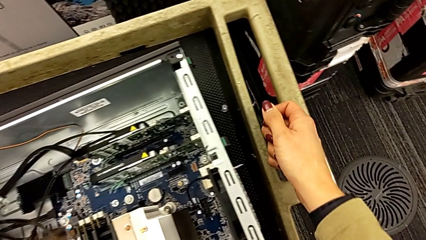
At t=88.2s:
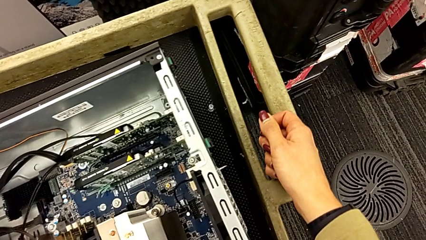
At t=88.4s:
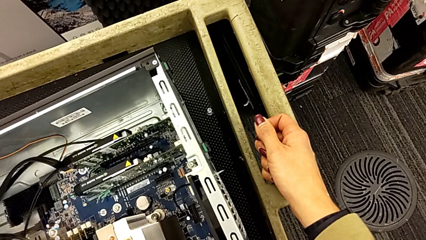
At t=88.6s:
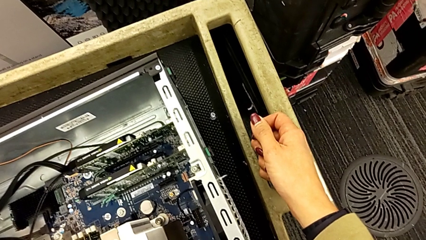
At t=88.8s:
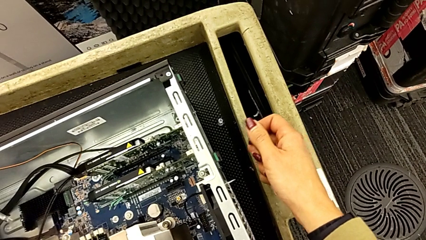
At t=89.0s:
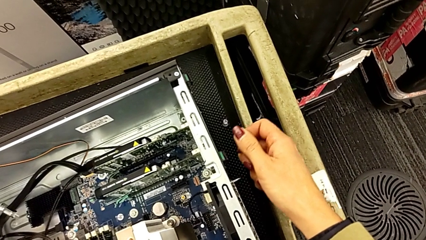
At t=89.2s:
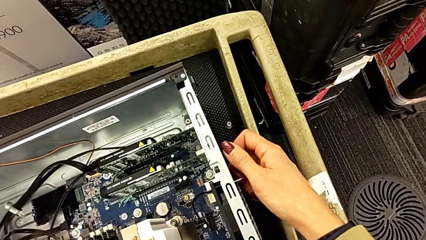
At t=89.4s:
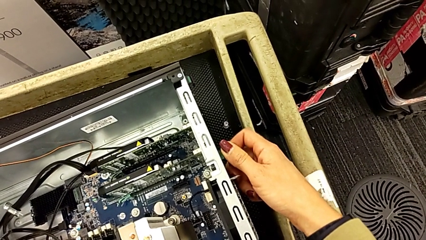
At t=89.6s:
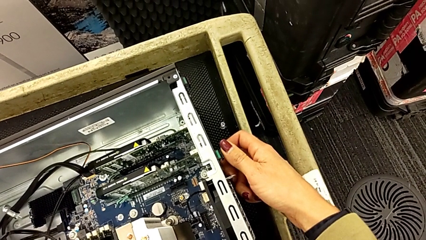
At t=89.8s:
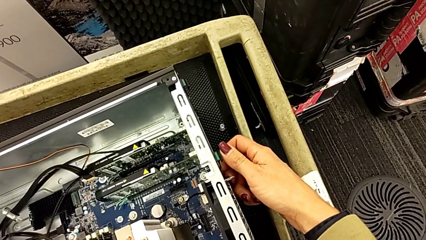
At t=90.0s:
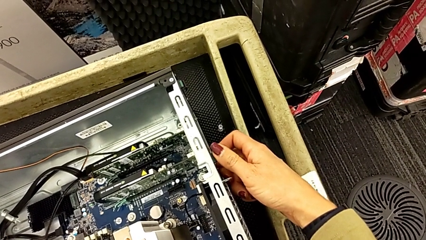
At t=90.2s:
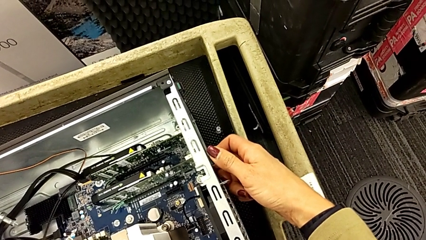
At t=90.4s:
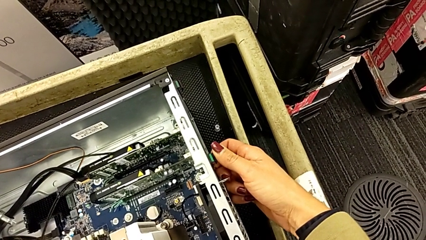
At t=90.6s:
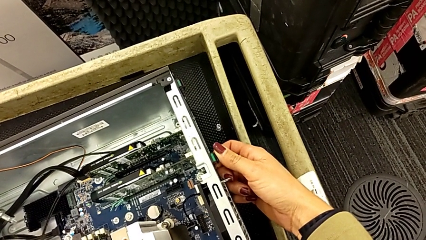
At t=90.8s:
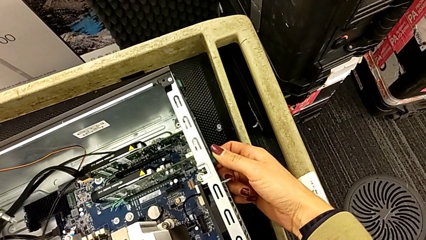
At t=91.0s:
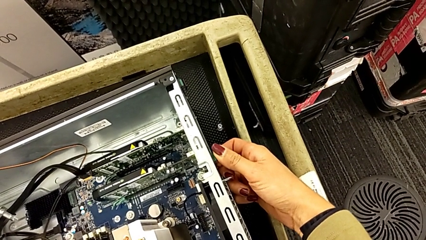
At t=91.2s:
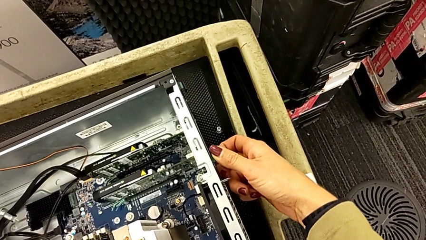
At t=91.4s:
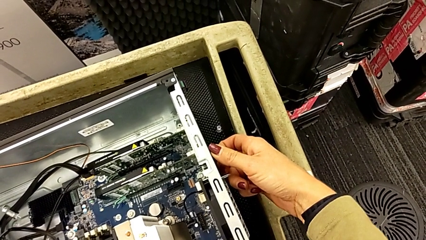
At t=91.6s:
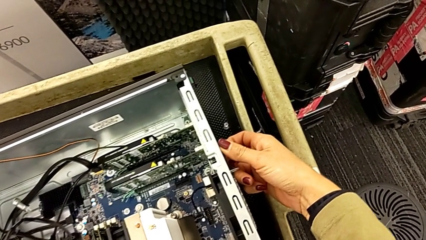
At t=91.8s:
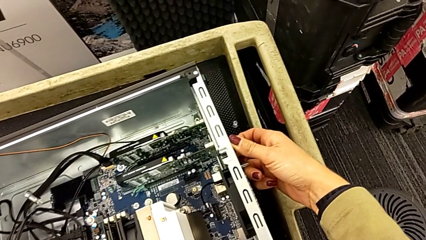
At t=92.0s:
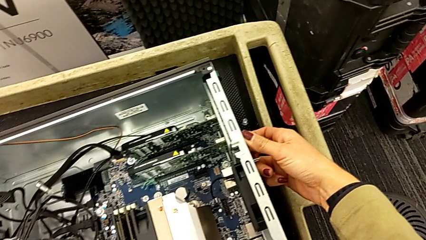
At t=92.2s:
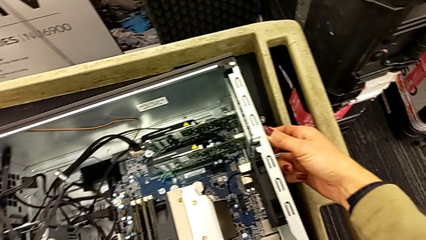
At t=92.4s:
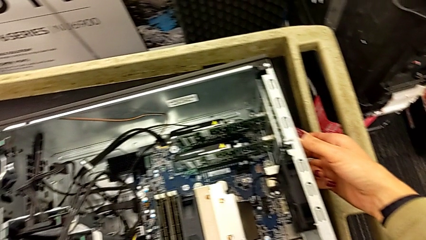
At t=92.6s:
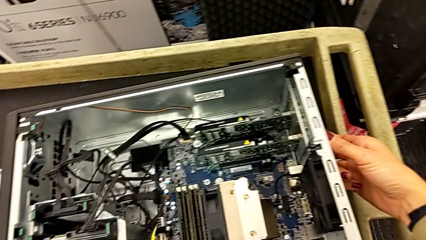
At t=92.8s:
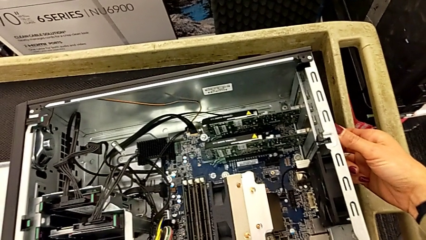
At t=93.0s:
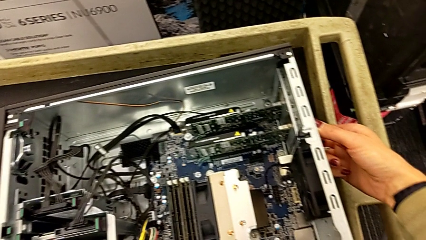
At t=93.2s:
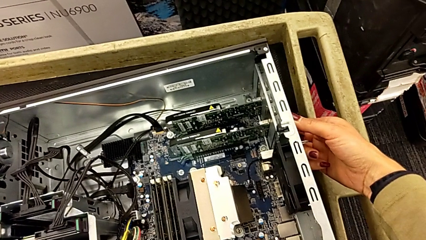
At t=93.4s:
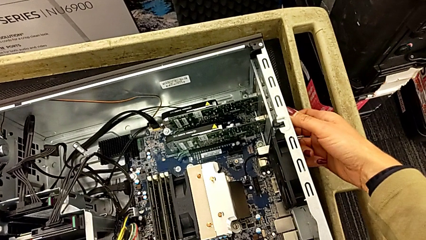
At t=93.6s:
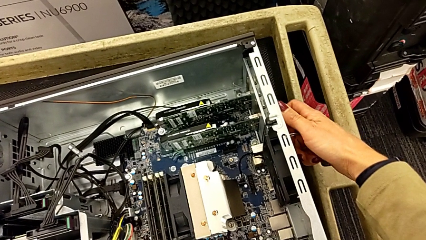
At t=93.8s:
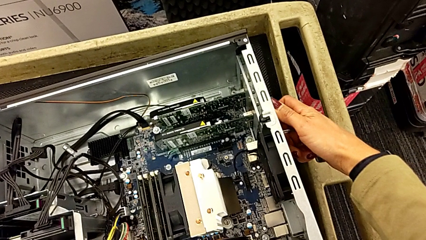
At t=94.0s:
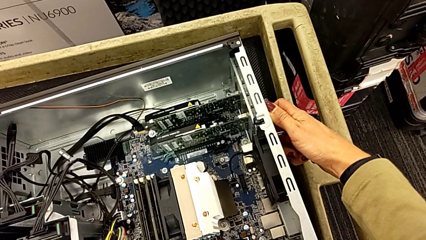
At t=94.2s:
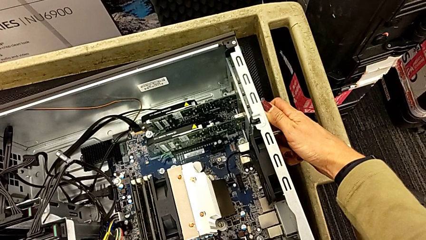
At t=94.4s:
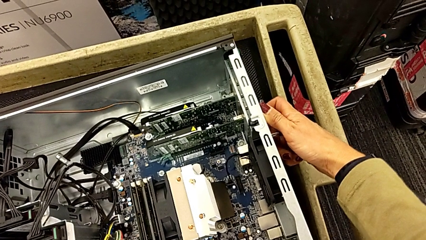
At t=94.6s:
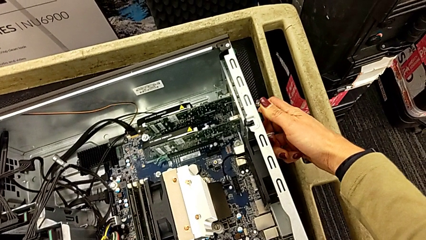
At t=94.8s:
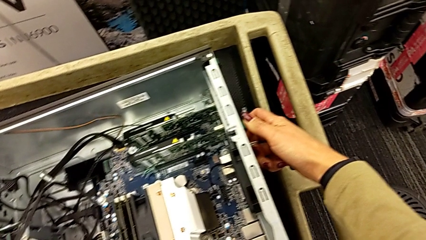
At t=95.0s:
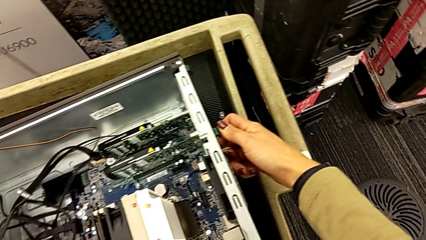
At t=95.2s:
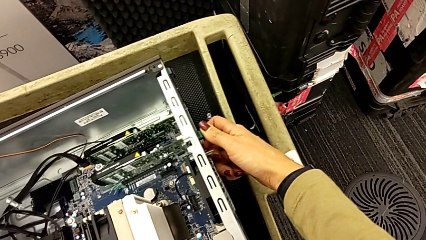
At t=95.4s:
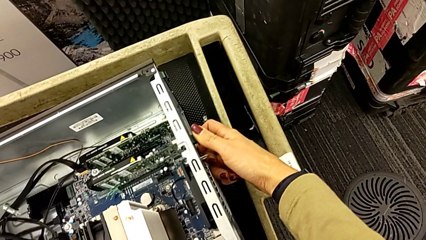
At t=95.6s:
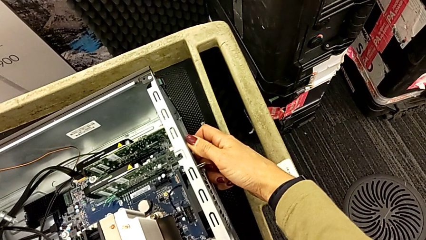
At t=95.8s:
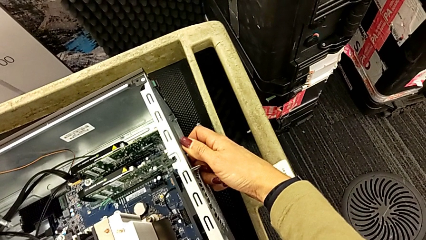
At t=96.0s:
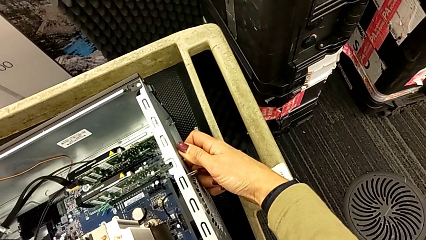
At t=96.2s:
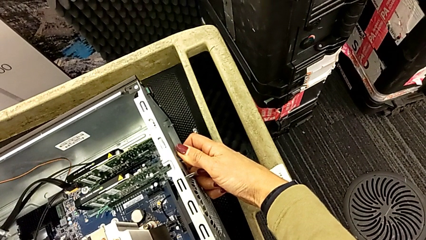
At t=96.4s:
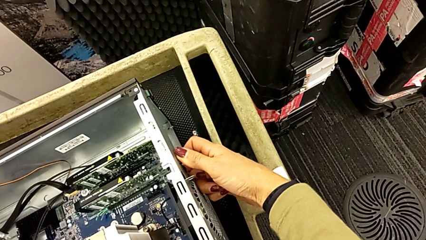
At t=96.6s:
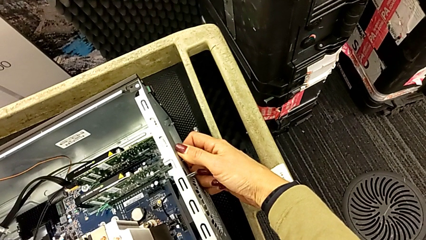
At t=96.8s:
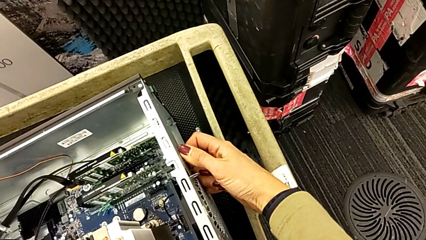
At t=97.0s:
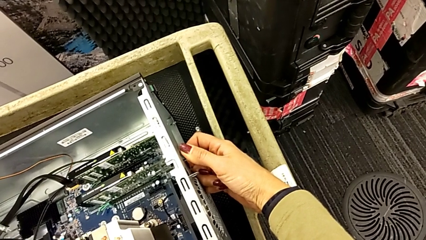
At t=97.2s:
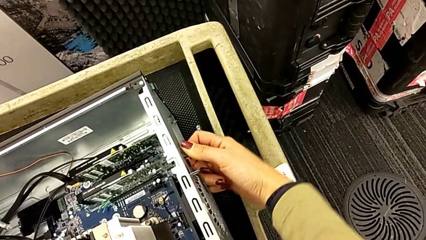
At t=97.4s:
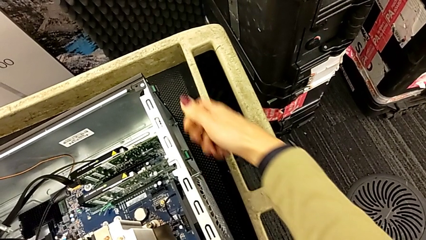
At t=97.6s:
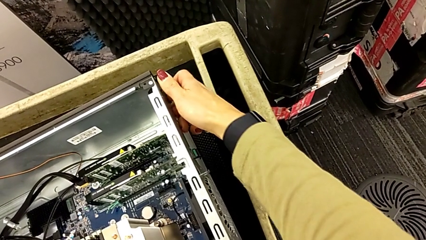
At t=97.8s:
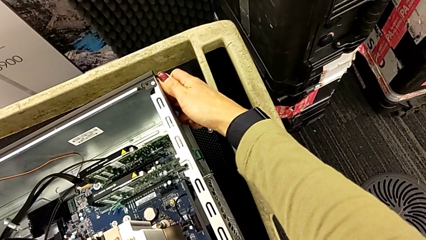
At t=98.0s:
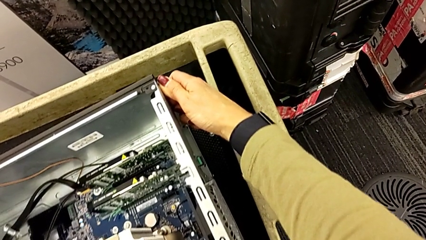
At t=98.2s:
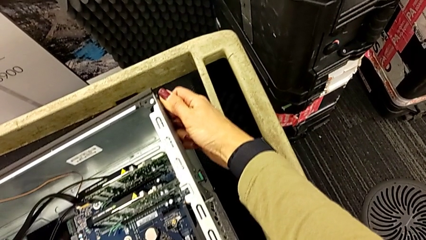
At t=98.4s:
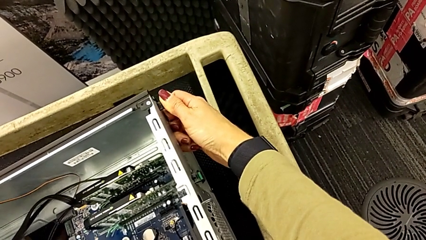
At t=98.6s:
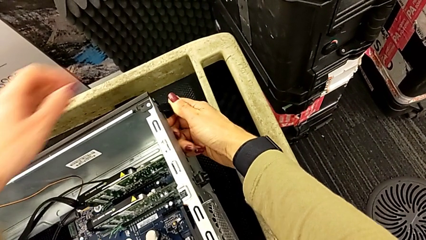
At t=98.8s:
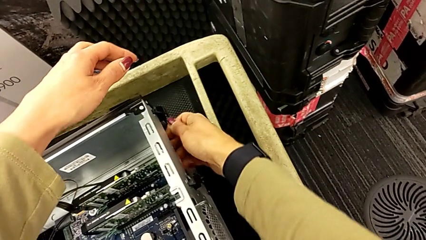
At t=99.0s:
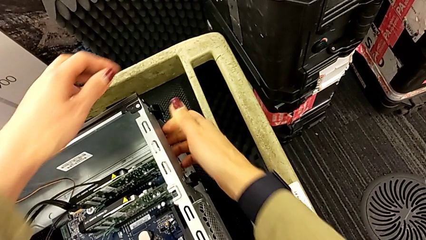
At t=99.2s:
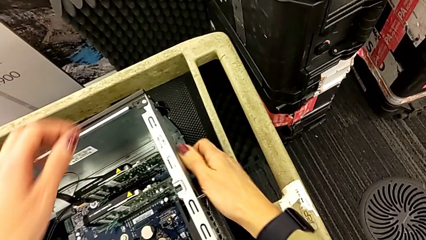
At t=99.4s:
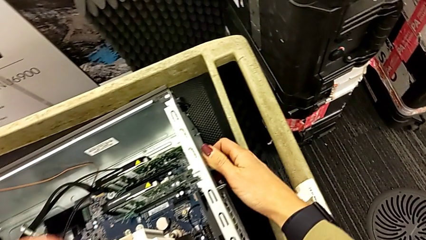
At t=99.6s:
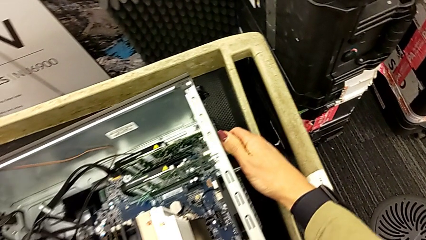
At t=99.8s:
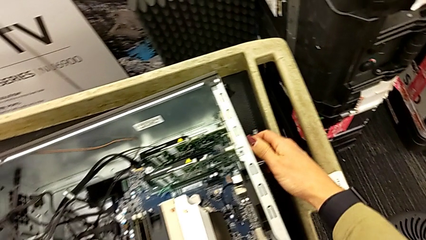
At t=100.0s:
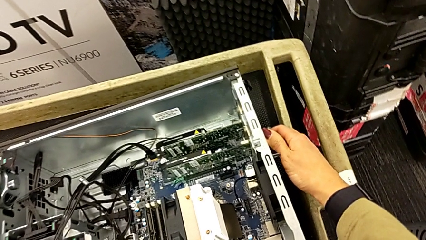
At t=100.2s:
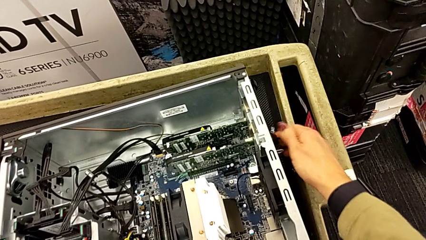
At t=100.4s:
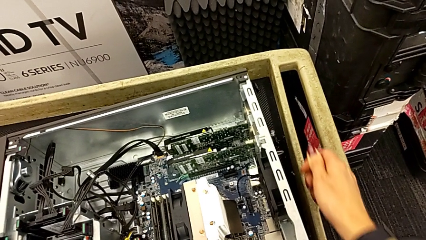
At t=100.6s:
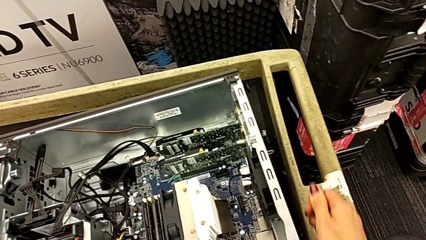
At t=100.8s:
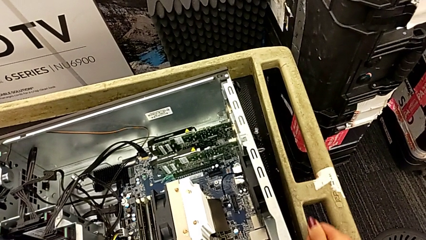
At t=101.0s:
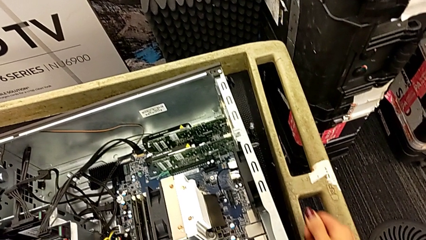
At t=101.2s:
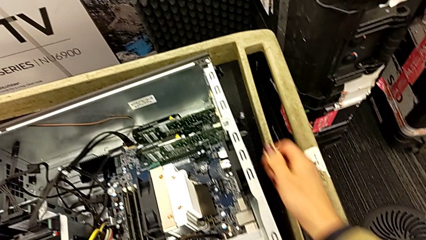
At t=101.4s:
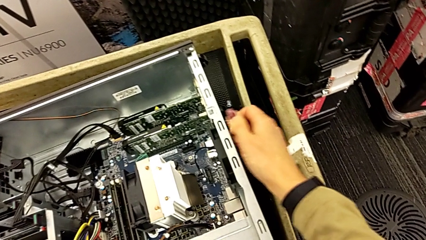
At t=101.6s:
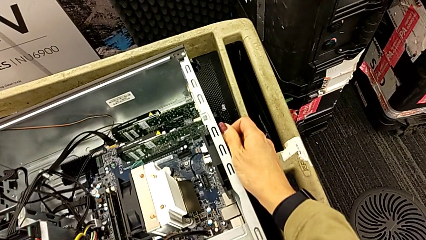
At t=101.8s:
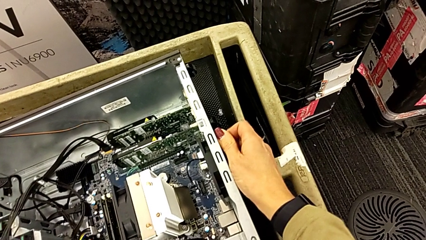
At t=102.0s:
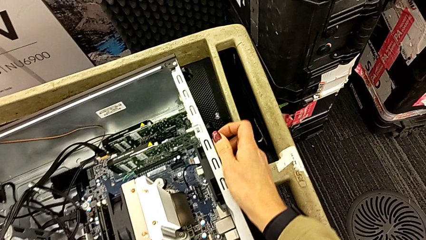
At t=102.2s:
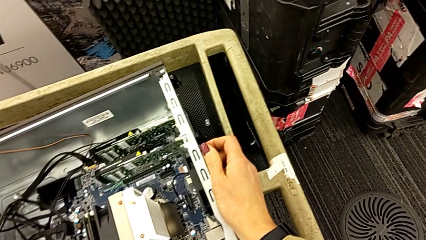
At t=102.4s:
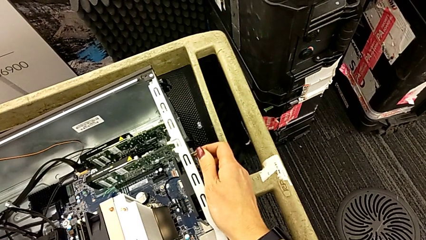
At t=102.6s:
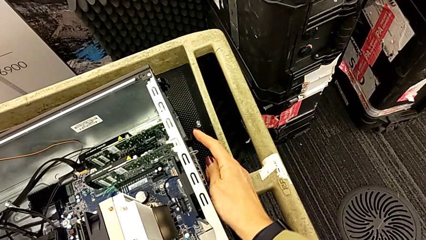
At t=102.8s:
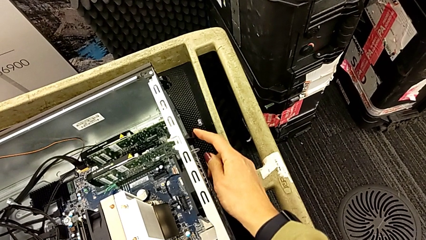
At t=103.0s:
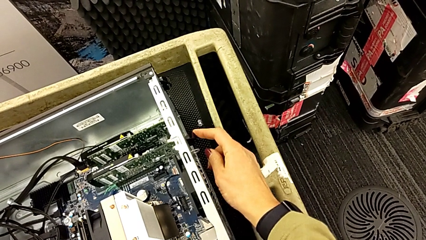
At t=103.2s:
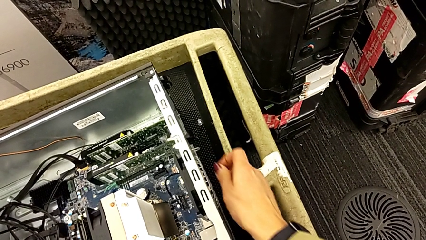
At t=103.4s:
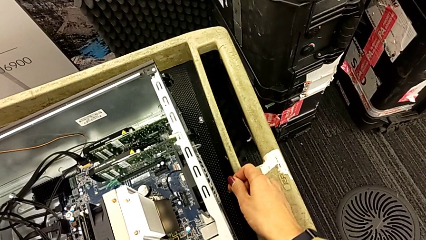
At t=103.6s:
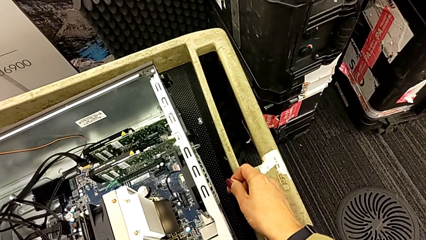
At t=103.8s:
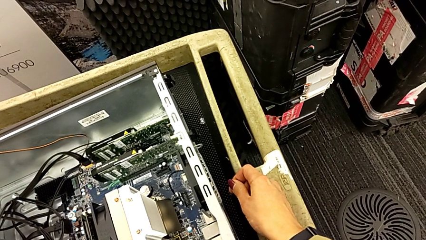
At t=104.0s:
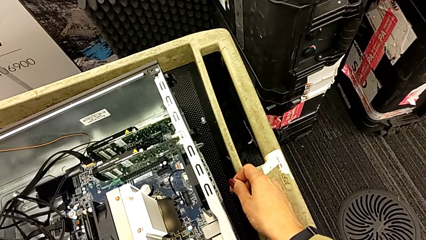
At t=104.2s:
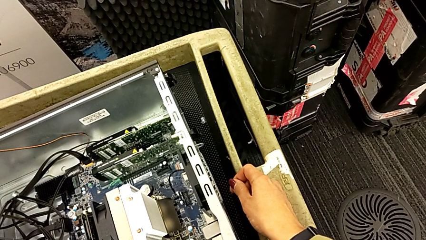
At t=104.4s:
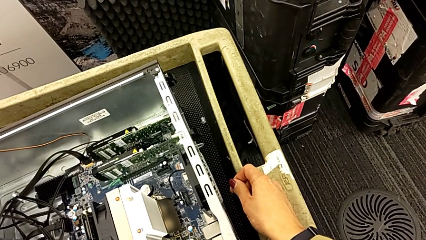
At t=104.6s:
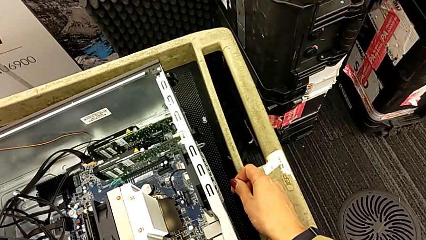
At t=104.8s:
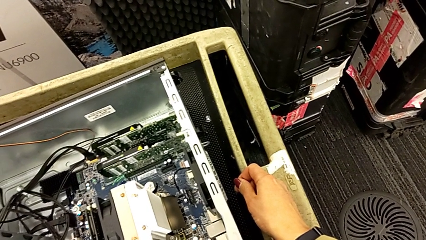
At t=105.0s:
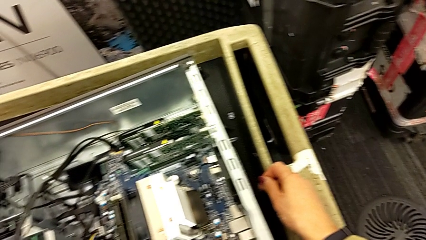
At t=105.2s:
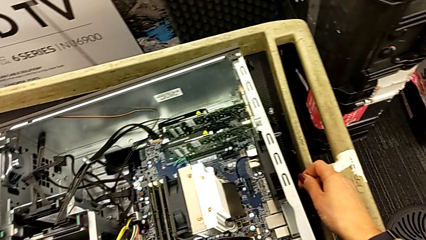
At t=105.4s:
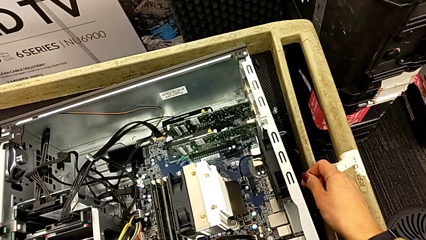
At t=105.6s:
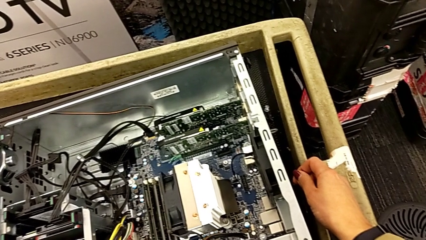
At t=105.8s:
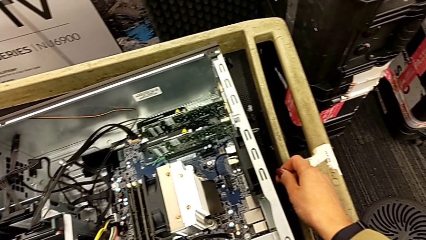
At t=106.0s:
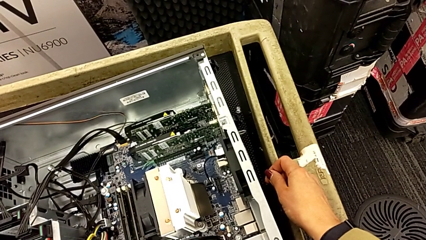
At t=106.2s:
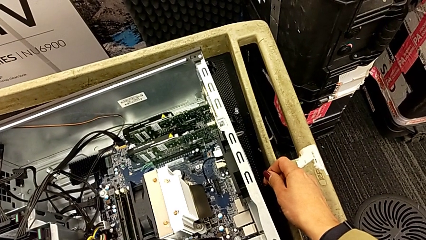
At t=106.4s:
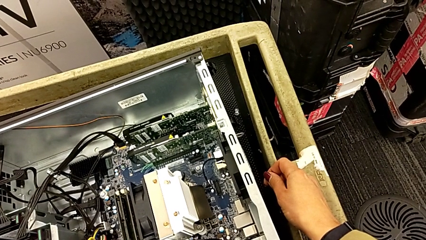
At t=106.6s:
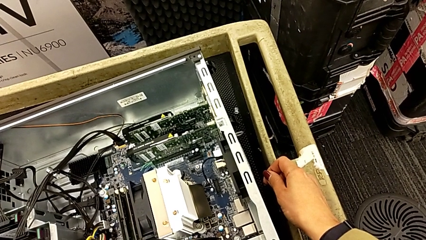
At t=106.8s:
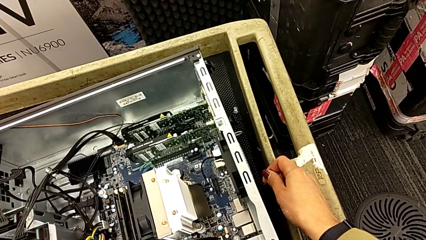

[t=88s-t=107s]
The camera wearer is removing the first graphic card. They keep inspecting the right computer tab, grab the computer tab, pull it and grab it.
